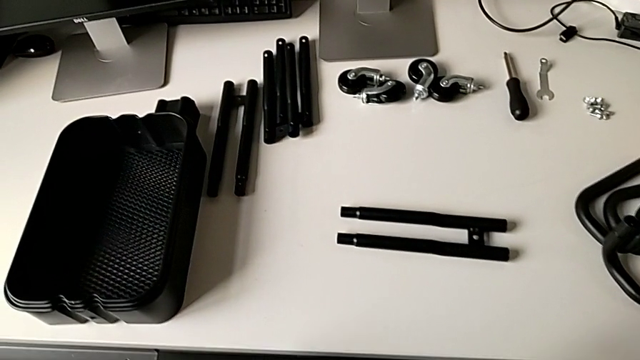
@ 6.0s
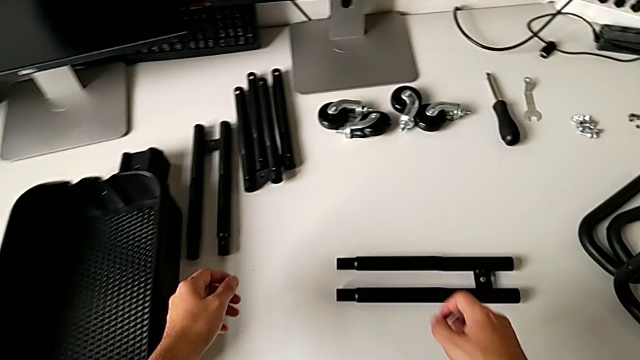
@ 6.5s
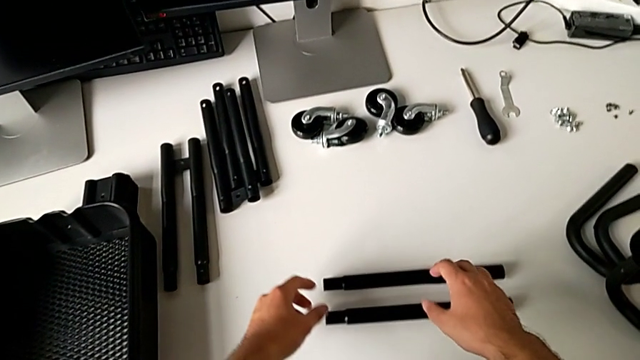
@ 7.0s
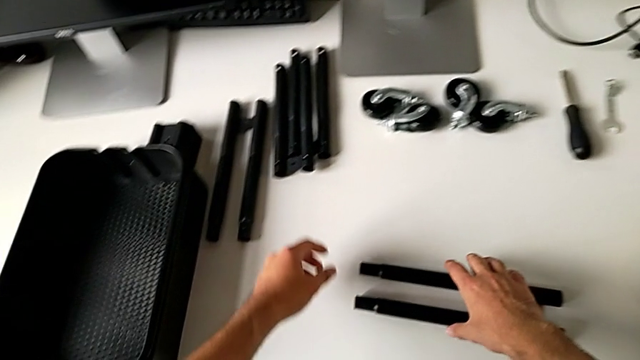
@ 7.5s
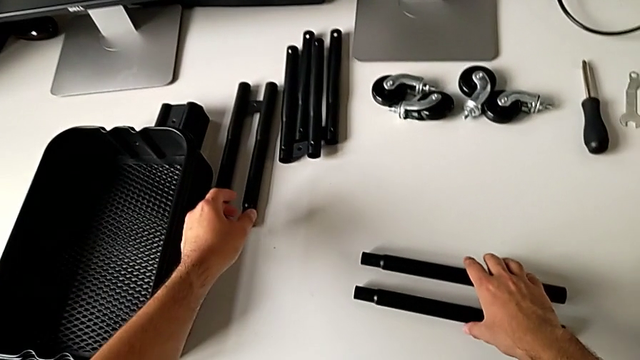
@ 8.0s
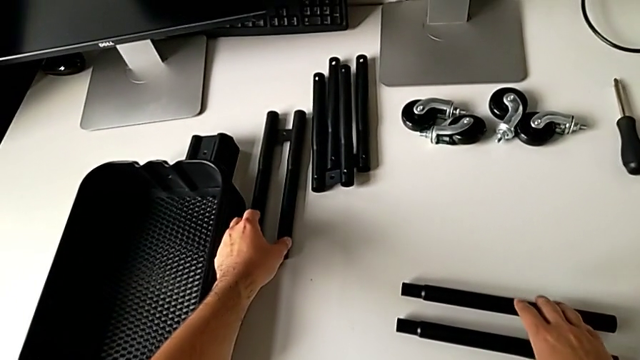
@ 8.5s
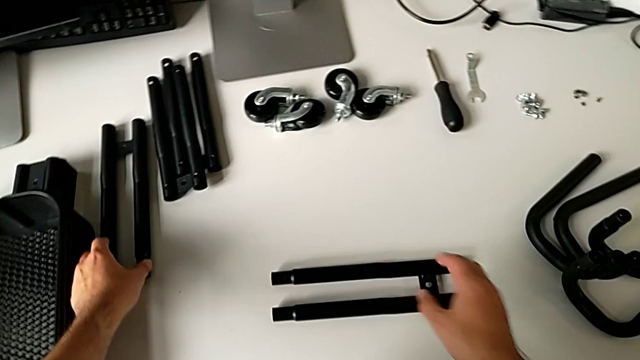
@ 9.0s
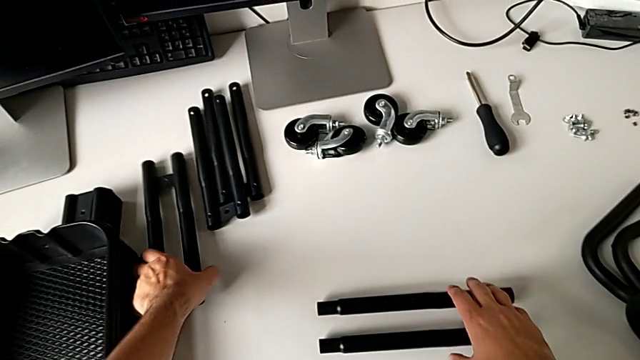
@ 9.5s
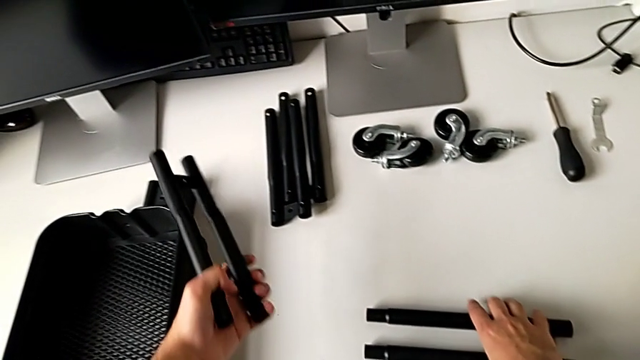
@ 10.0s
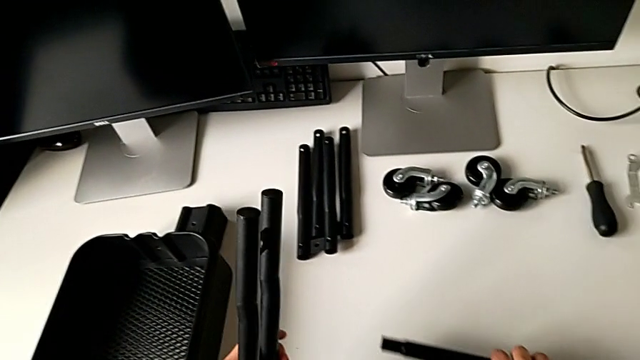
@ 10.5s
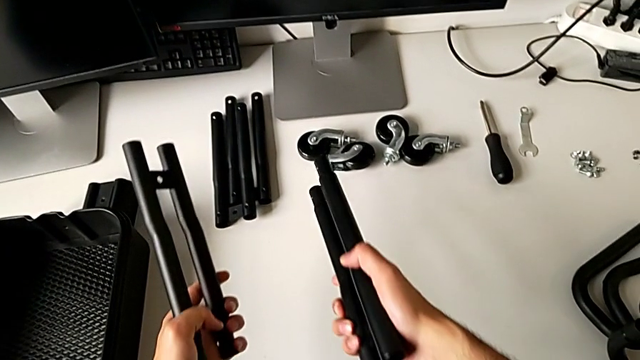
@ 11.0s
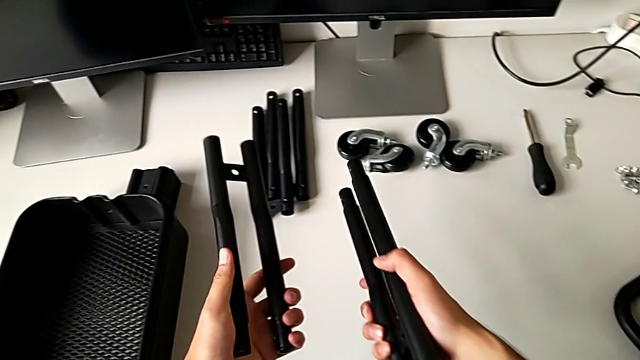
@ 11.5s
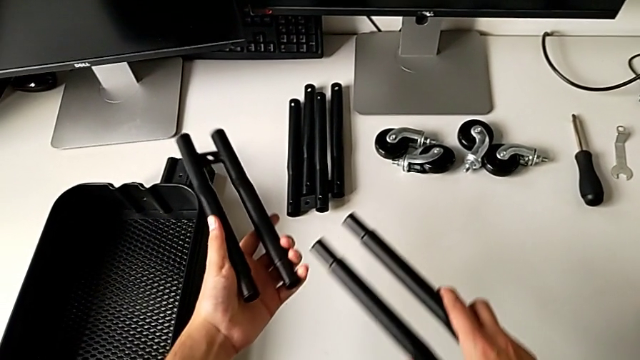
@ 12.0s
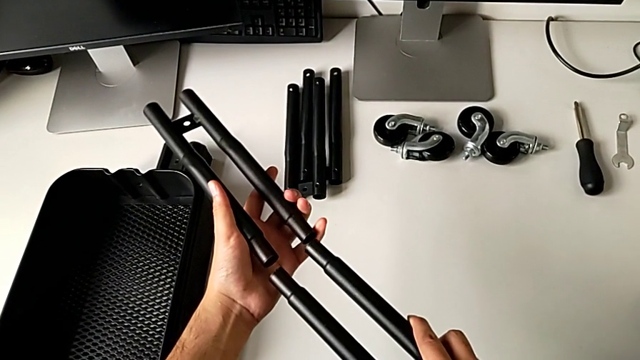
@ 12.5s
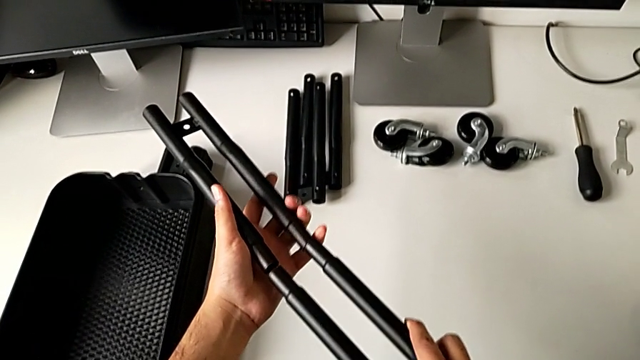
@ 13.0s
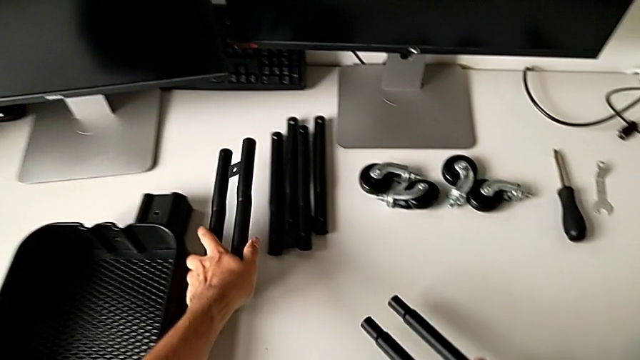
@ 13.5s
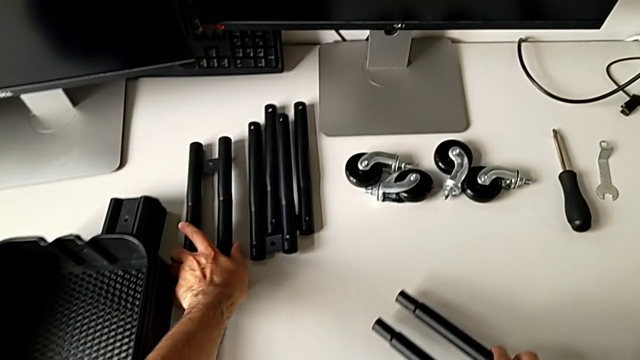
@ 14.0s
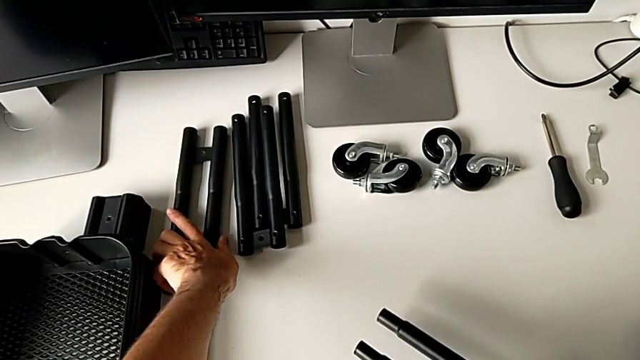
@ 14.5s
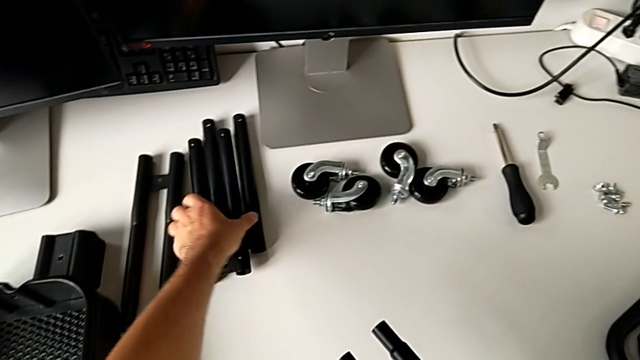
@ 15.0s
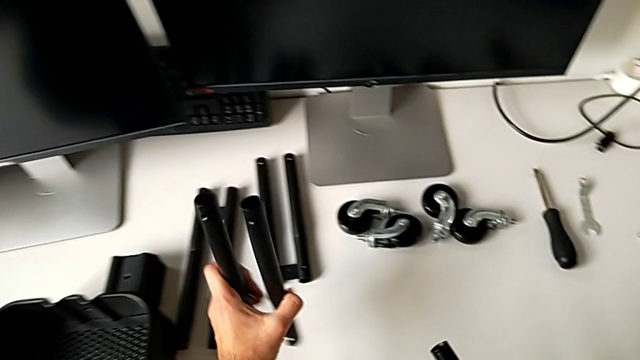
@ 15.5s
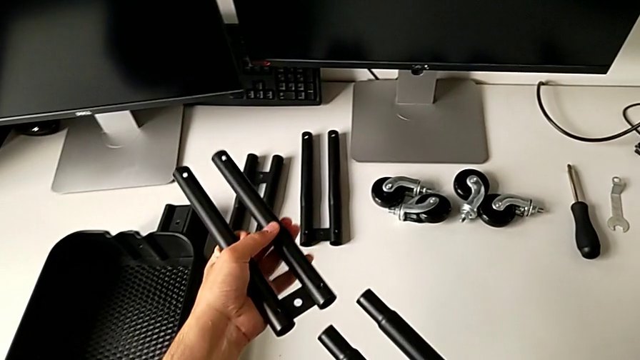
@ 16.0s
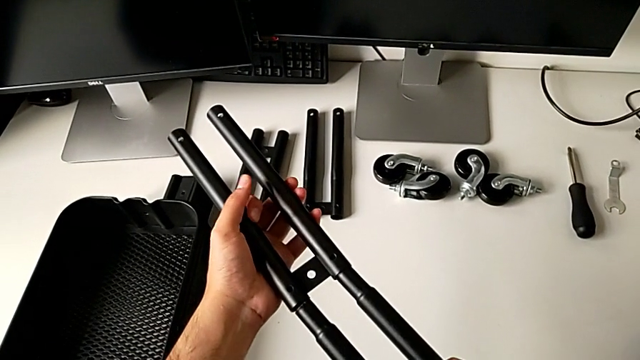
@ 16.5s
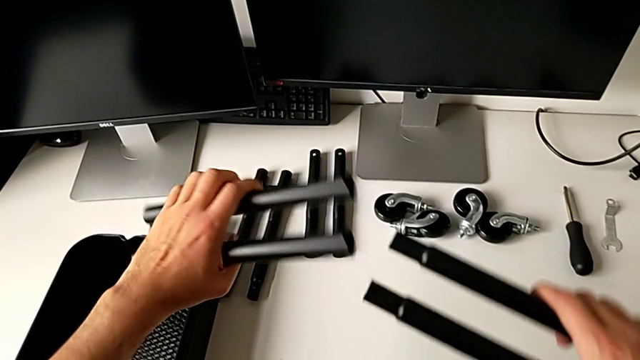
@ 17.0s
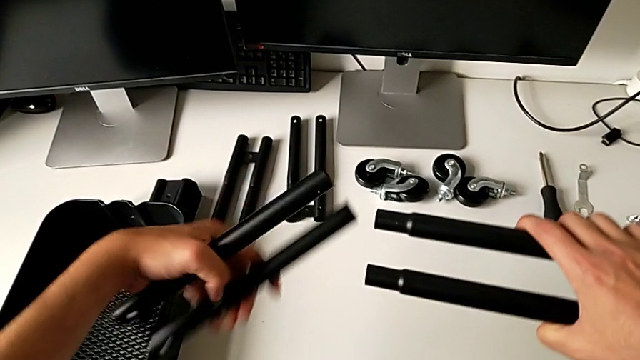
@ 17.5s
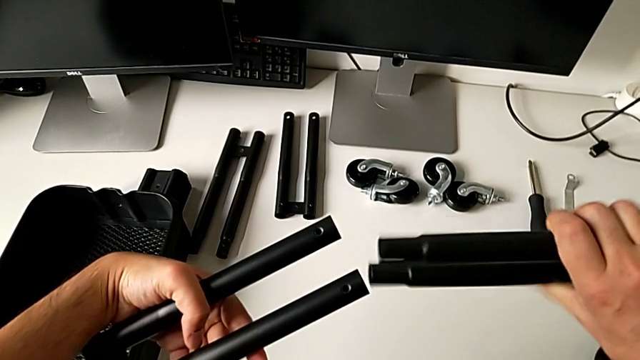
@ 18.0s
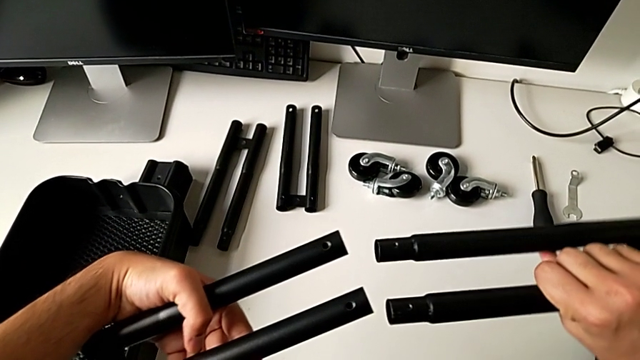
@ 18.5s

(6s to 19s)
The camera wearer is screwing the first bar of the rolling cart together. They approach the leg, grab it, lift it, align it and place it. They grab it twice, align it, flip it and align it.

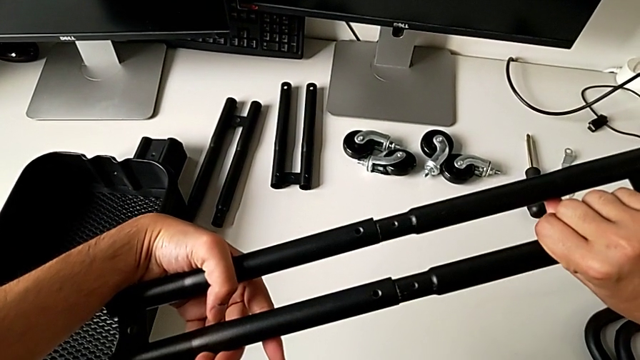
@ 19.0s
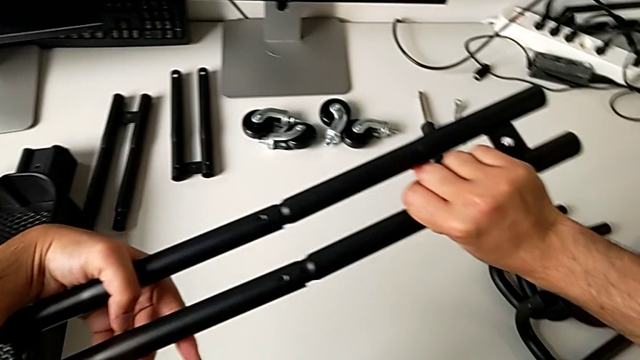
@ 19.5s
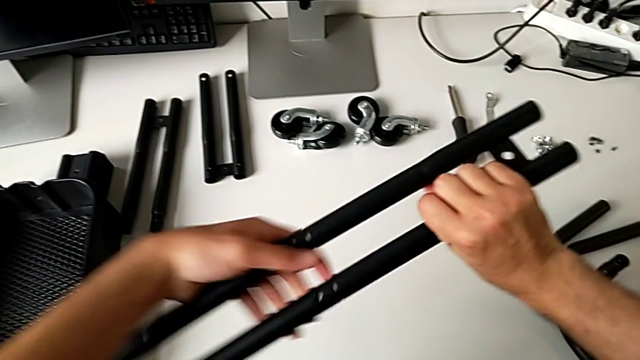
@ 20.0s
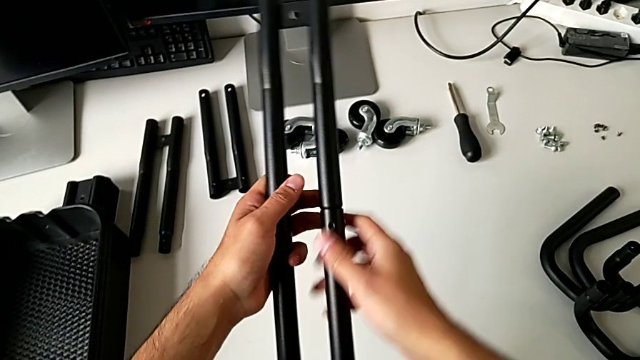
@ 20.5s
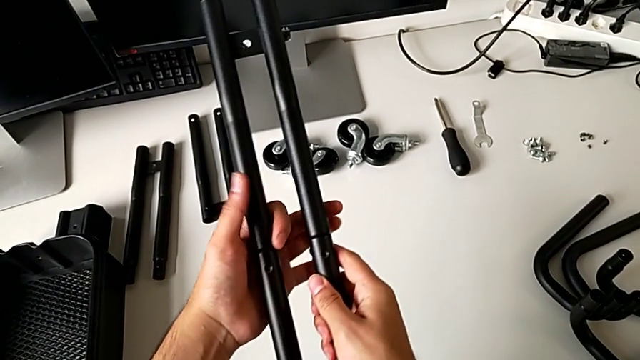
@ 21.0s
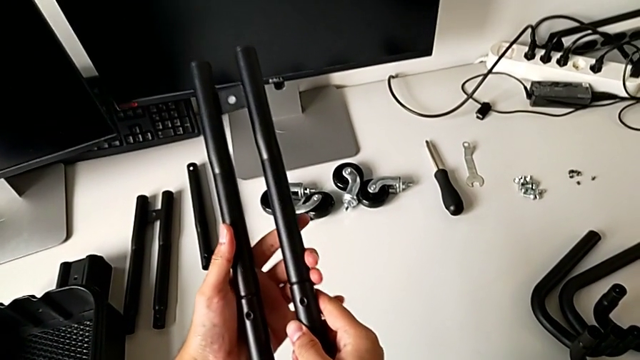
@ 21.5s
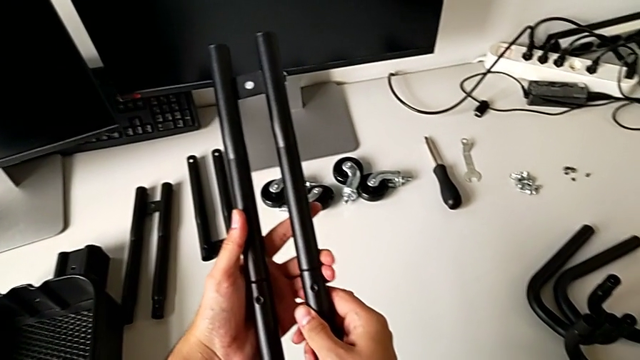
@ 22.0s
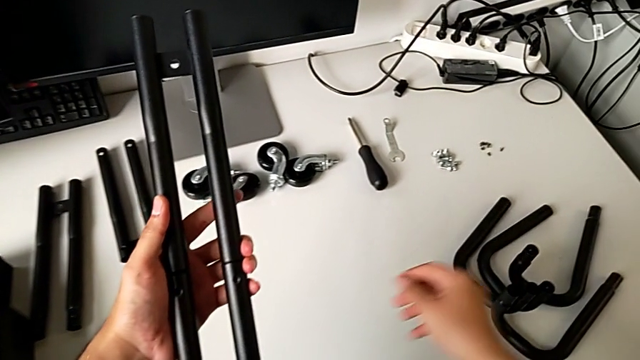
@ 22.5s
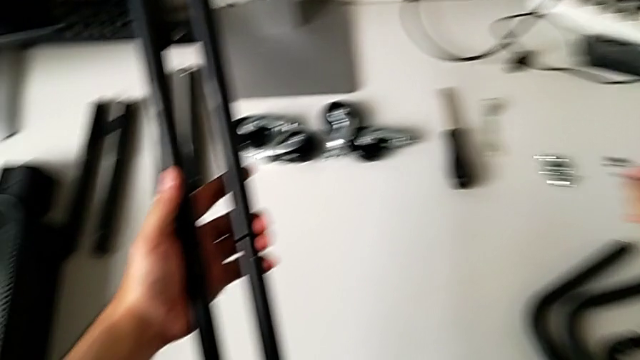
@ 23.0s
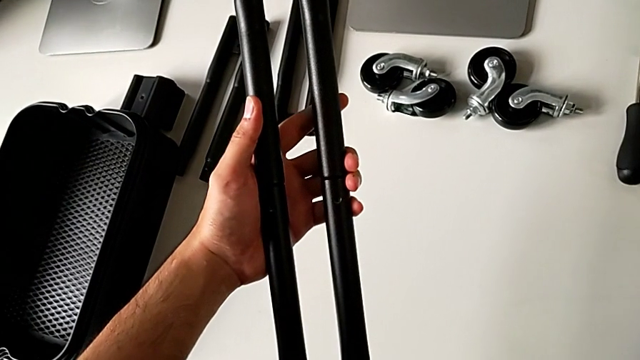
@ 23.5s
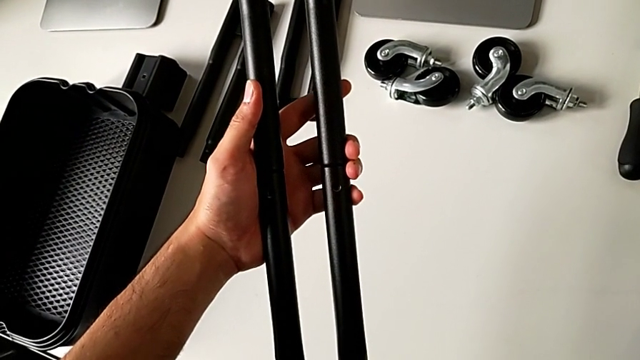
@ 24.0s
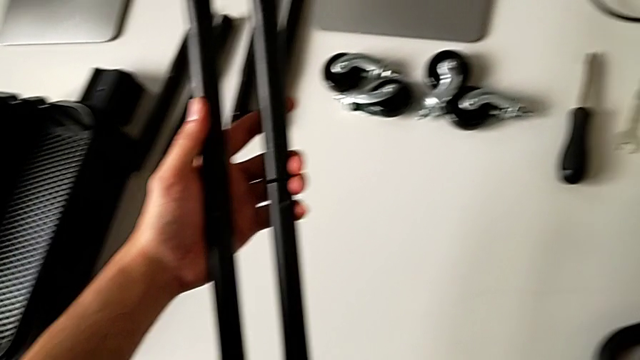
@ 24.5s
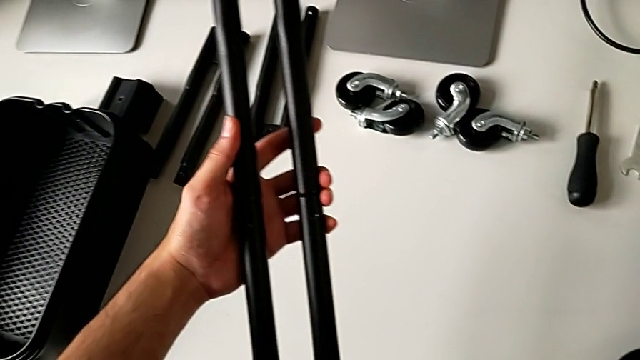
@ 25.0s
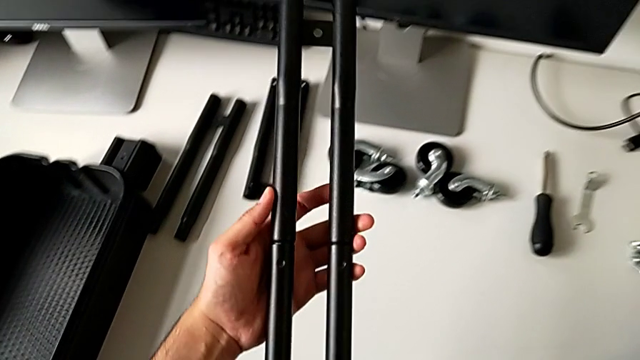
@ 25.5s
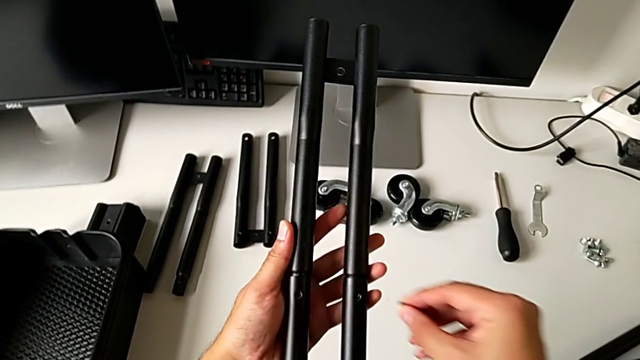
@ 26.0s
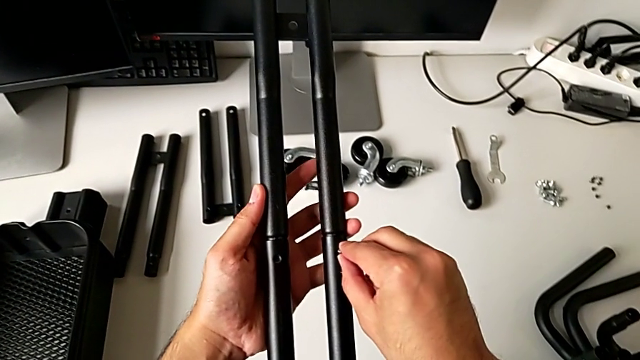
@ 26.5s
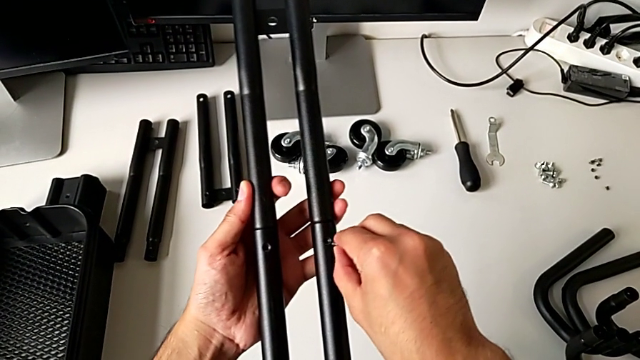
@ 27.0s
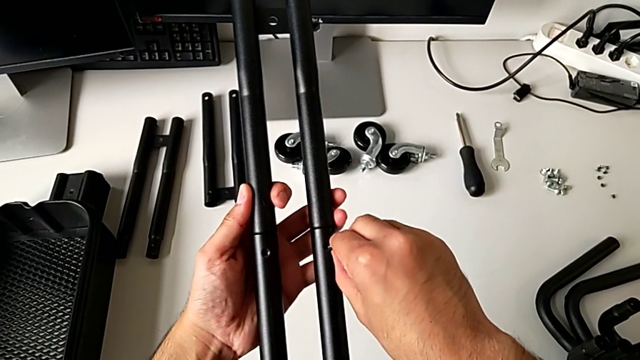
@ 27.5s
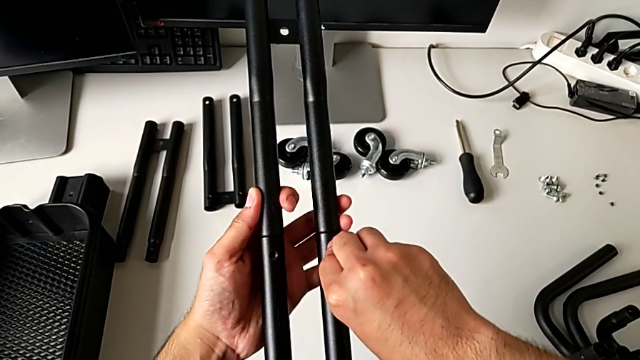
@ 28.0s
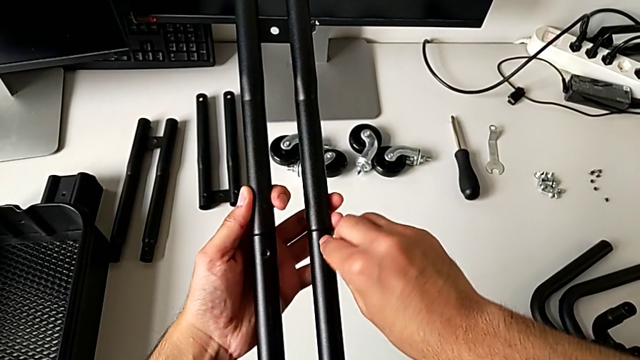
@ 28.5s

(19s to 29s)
The camera wearer is screwing the first bar of the rolling cart together. They insert the leg, rotate it, grab the first leg, hold the leg and insert the first leg twice.
